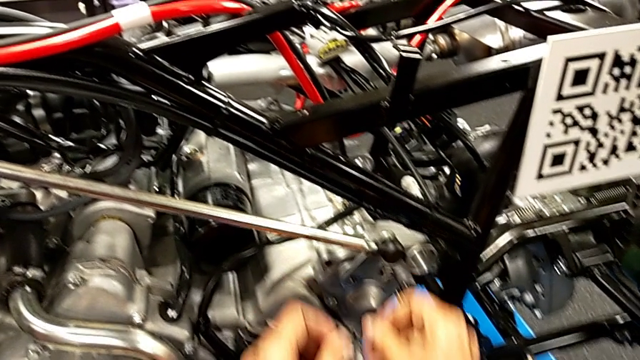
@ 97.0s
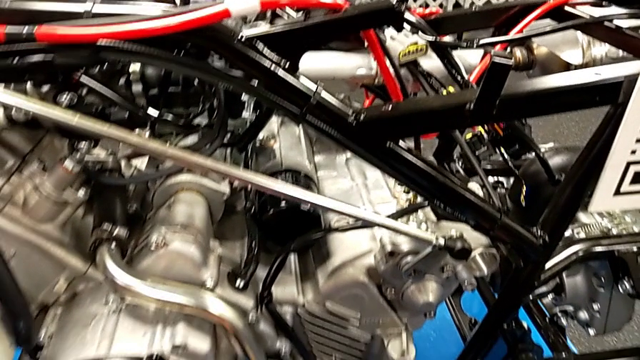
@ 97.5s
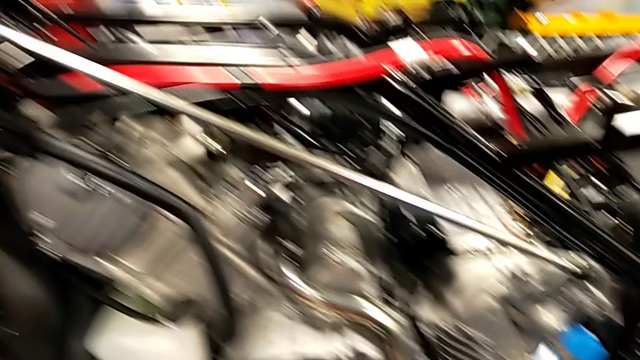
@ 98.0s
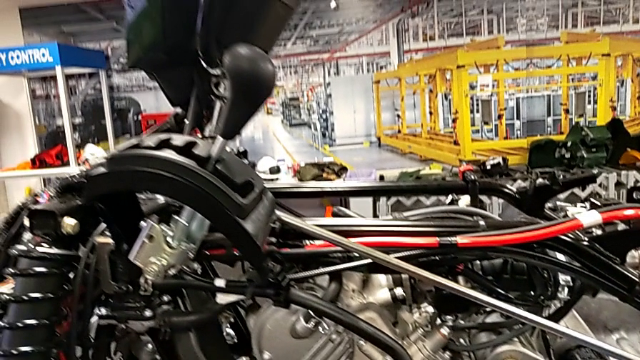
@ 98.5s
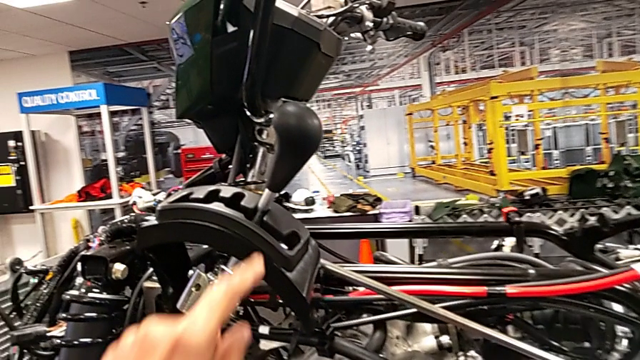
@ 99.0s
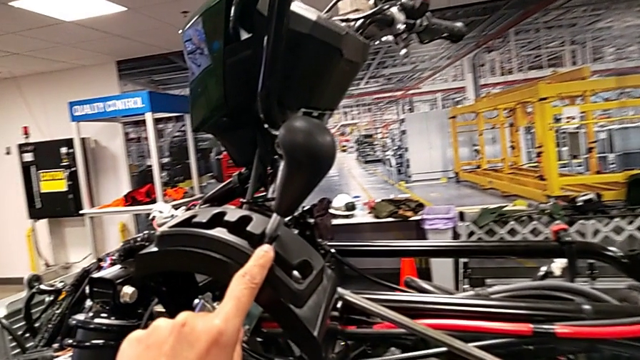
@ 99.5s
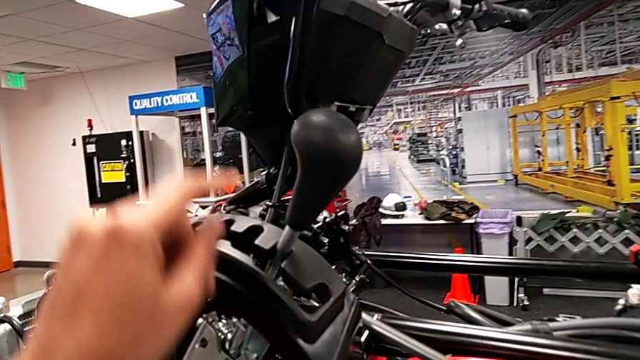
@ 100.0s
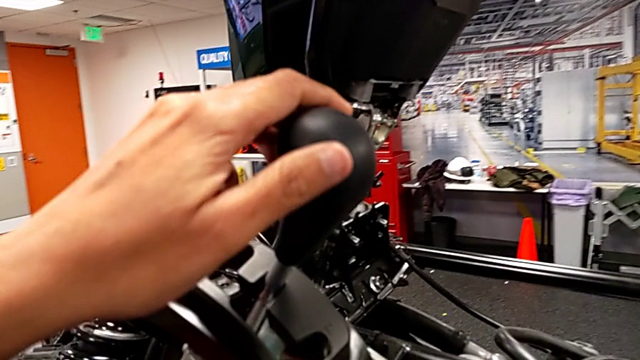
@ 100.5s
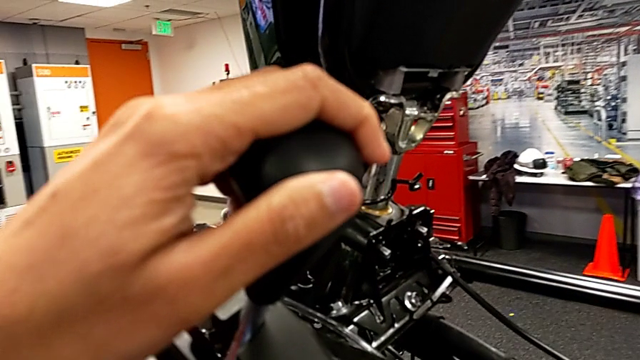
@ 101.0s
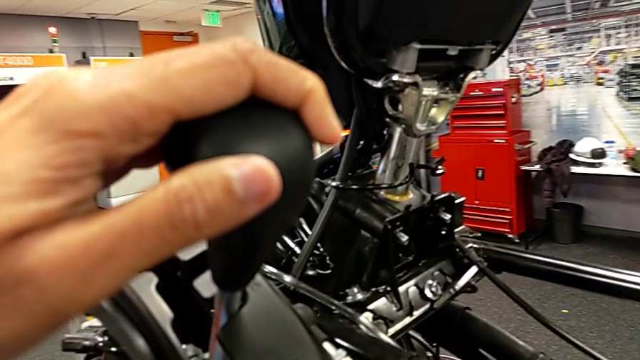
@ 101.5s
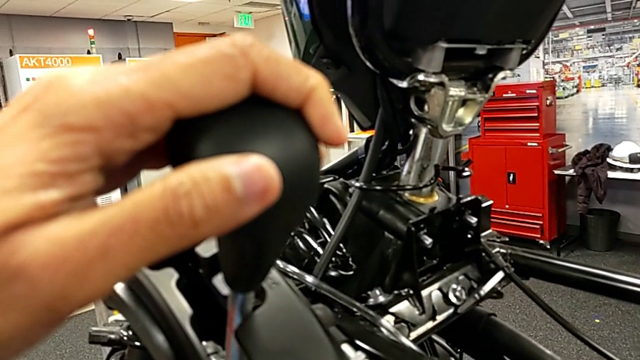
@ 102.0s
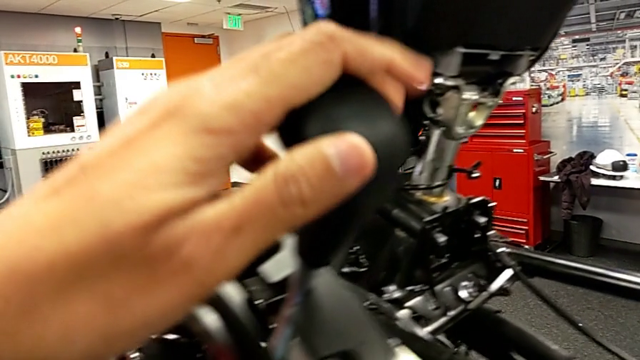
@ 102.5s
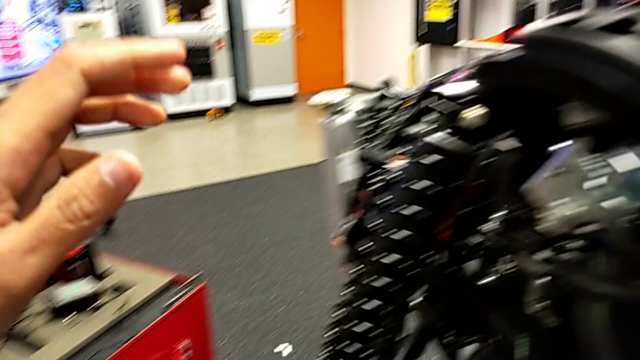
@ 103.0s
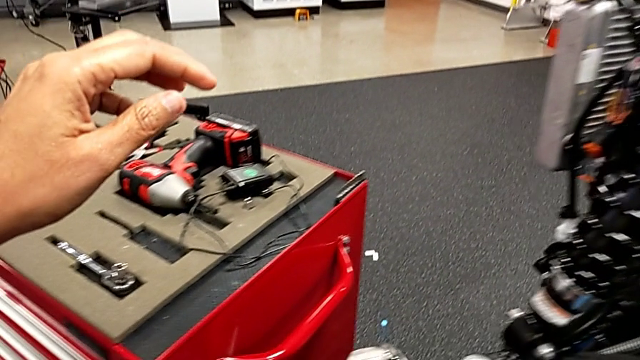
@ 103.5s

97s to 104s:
The camera wearer is attaching their arm to the peg. They wrongly grab the lever.

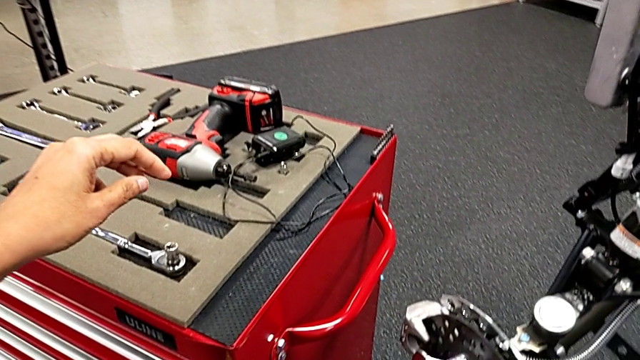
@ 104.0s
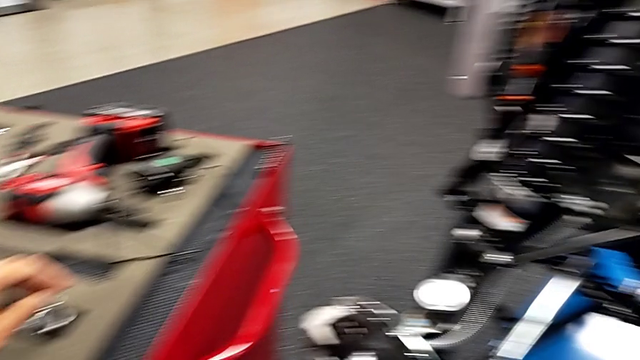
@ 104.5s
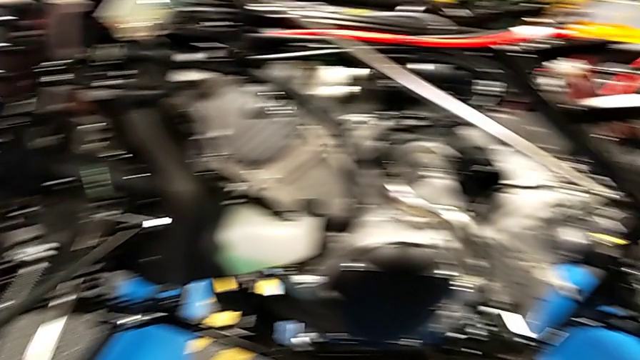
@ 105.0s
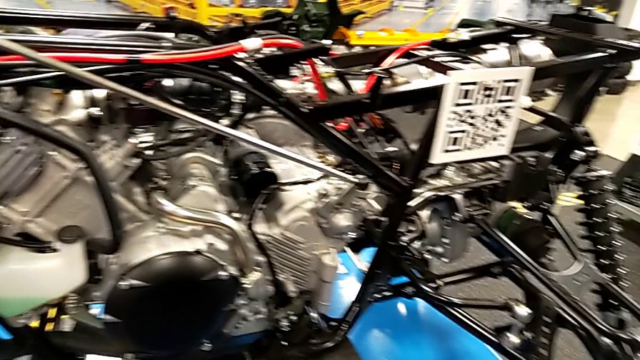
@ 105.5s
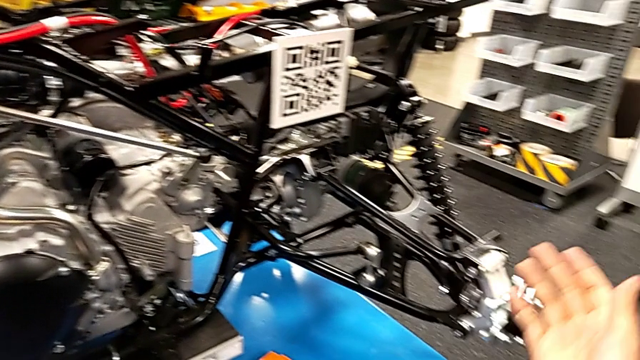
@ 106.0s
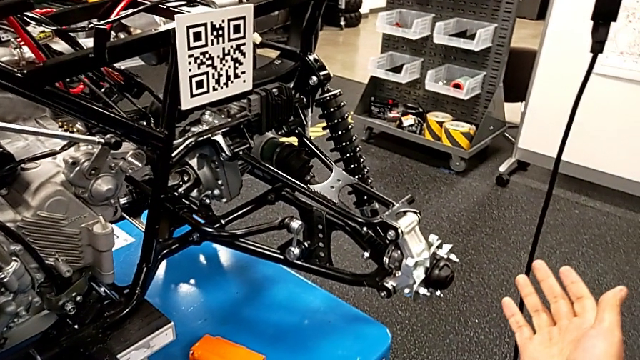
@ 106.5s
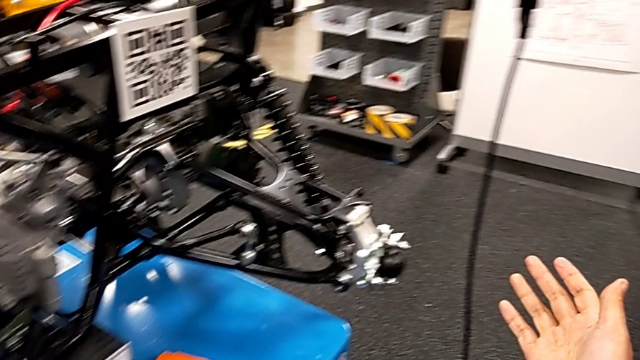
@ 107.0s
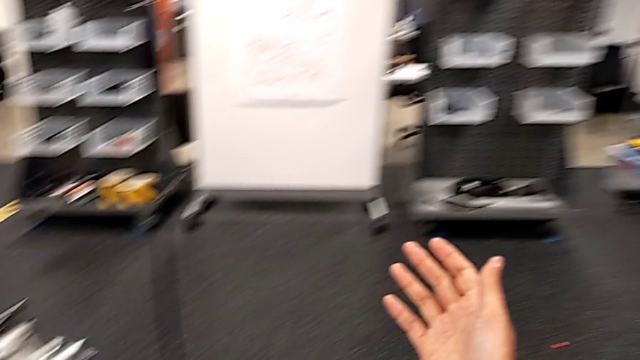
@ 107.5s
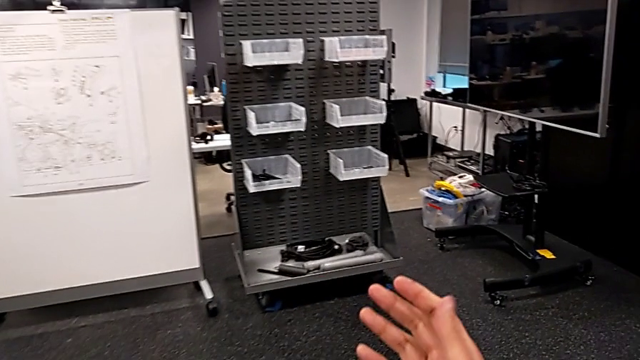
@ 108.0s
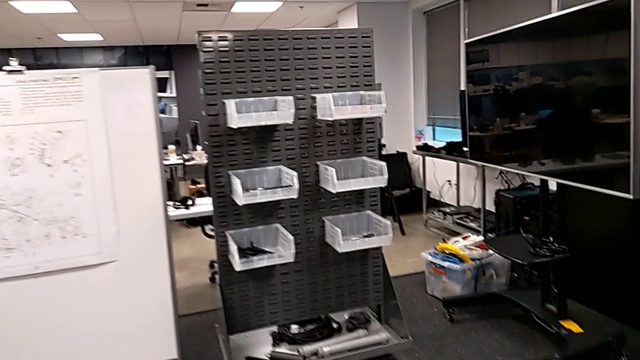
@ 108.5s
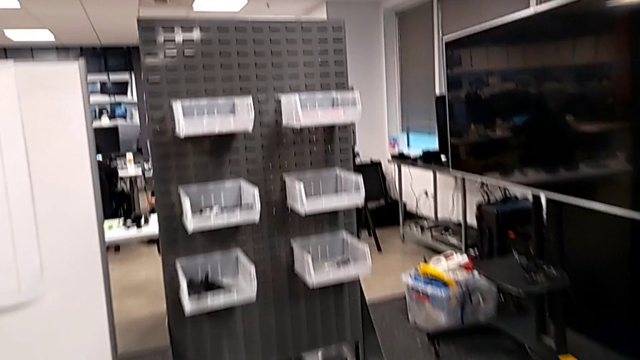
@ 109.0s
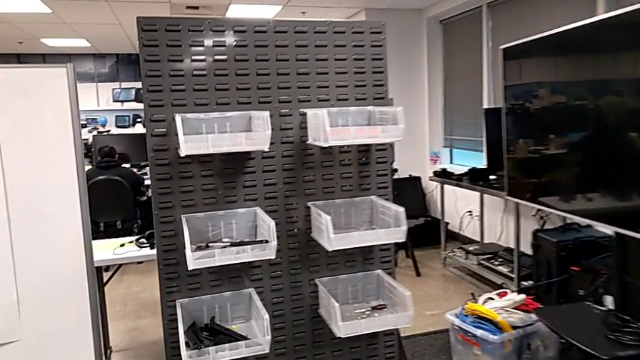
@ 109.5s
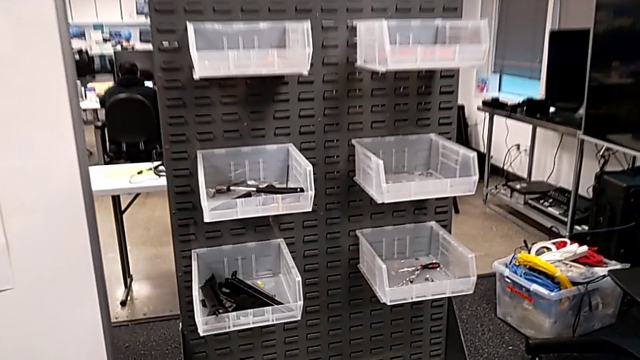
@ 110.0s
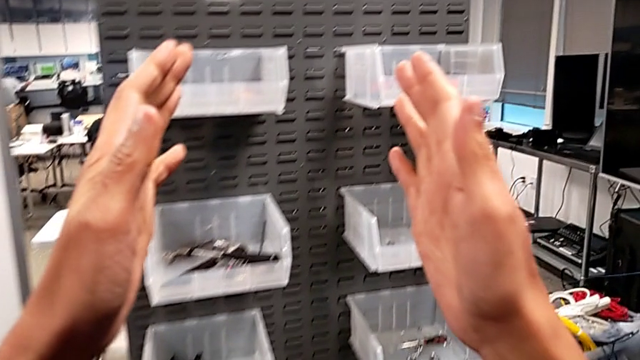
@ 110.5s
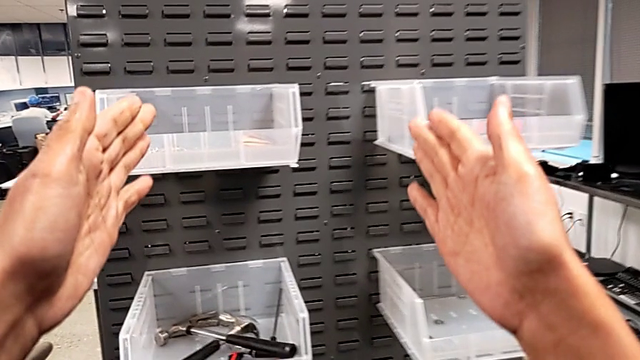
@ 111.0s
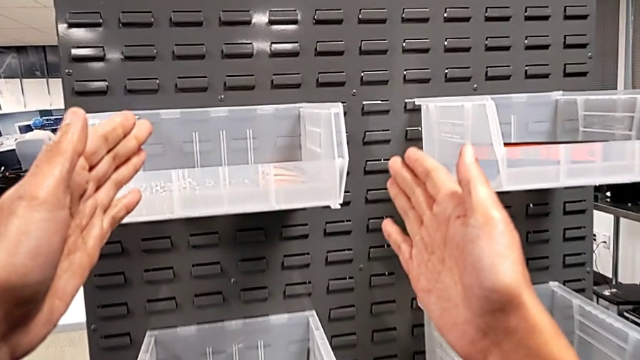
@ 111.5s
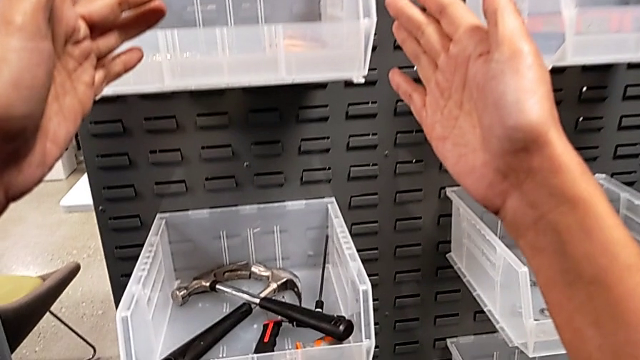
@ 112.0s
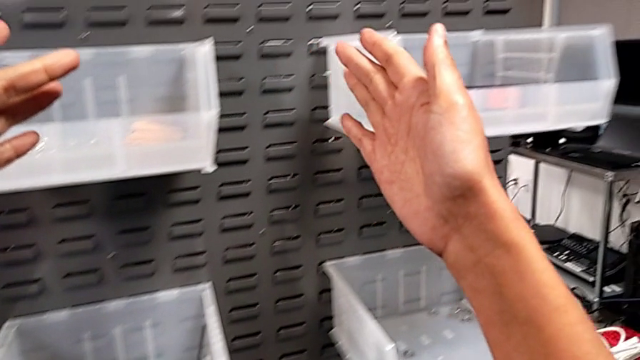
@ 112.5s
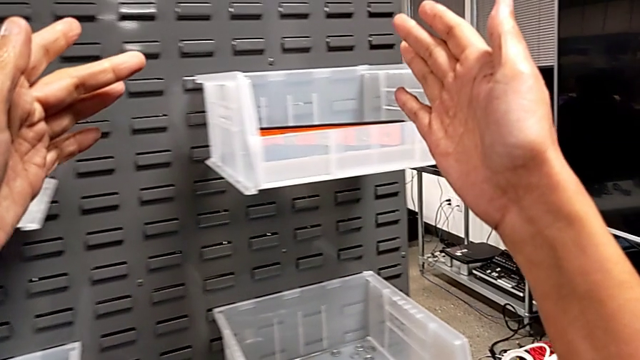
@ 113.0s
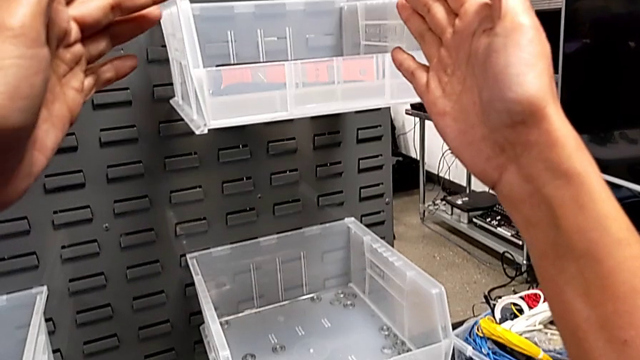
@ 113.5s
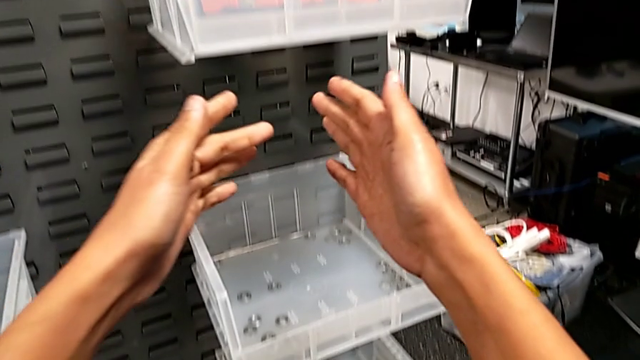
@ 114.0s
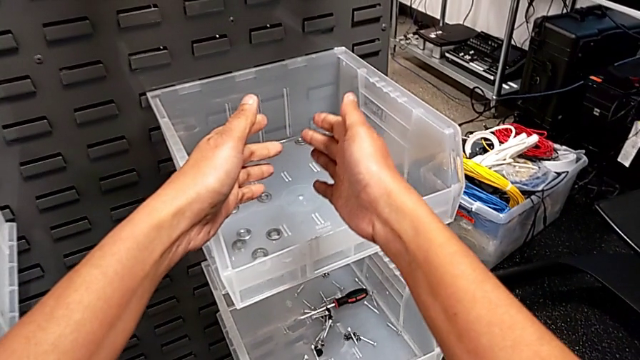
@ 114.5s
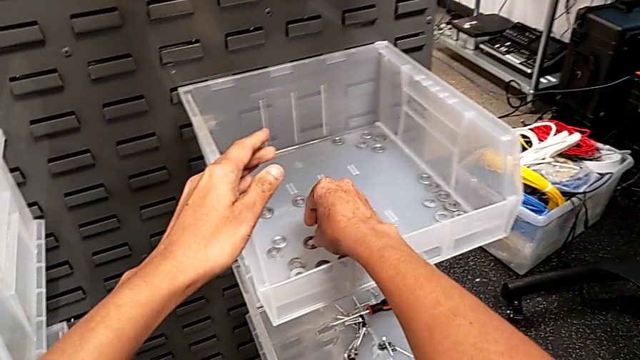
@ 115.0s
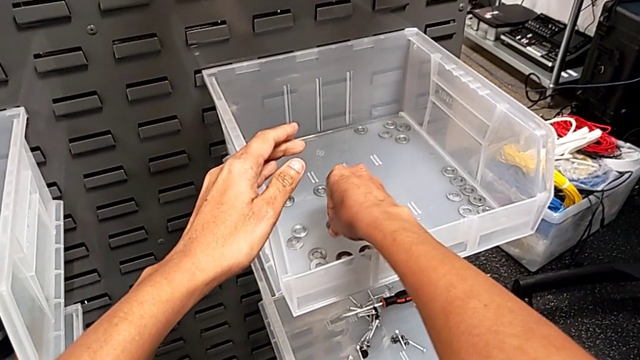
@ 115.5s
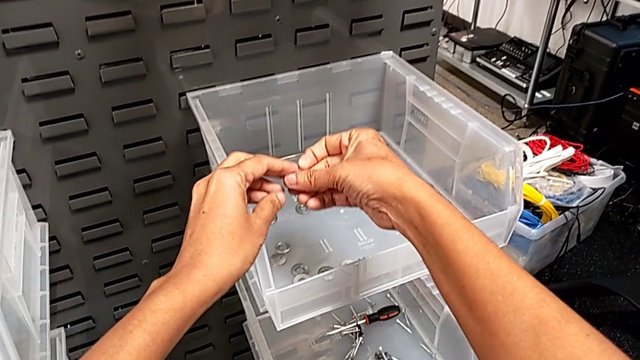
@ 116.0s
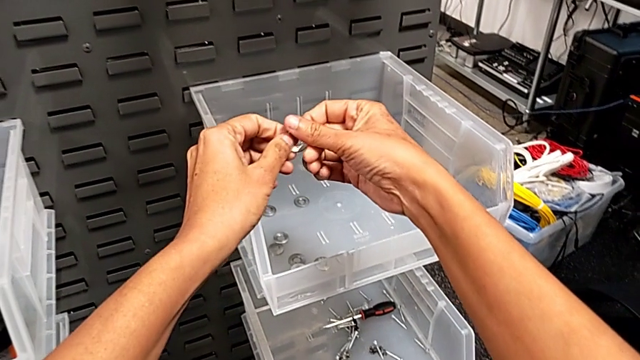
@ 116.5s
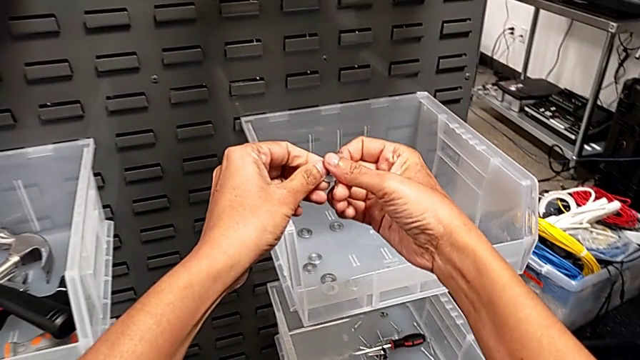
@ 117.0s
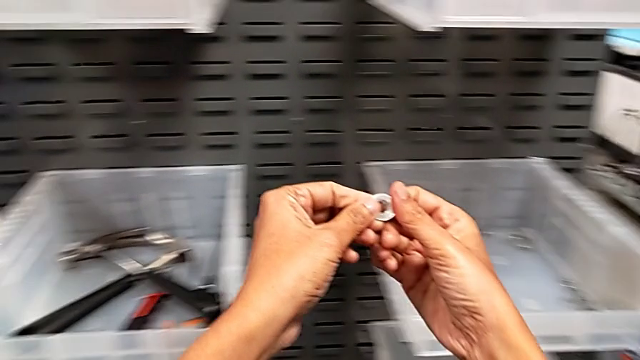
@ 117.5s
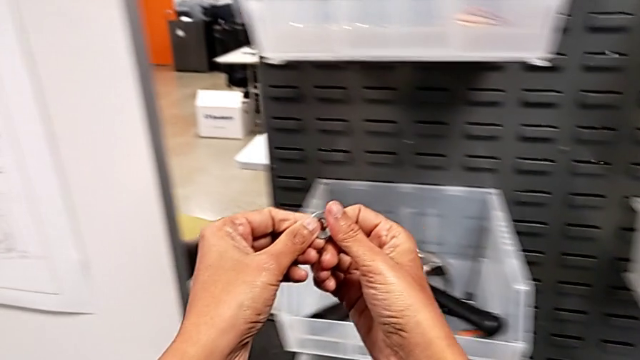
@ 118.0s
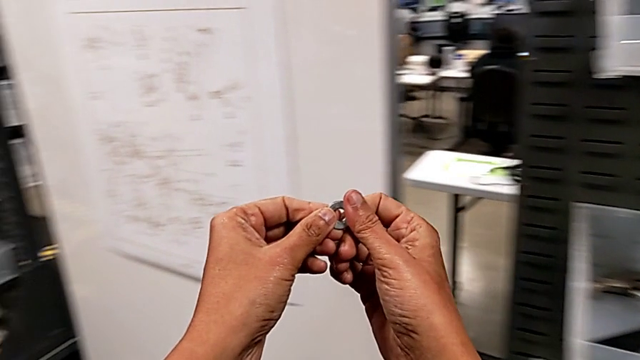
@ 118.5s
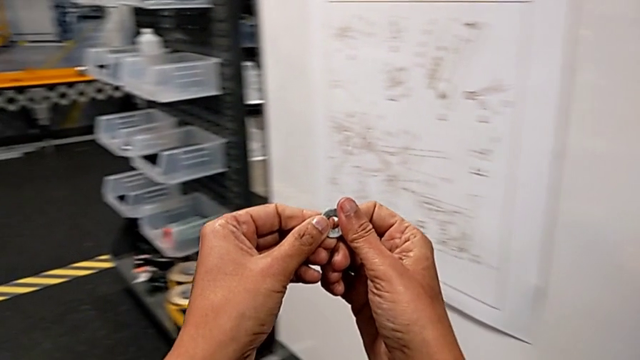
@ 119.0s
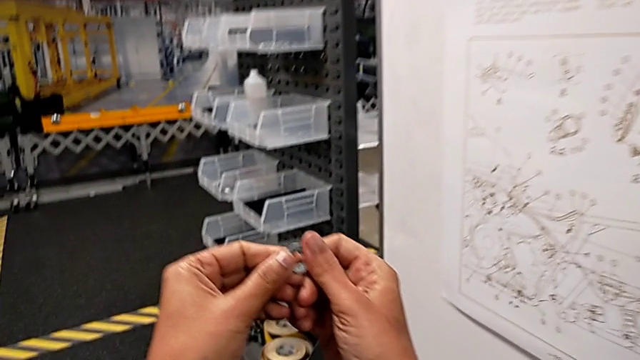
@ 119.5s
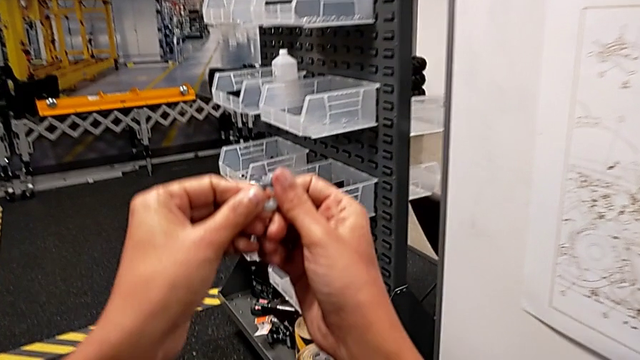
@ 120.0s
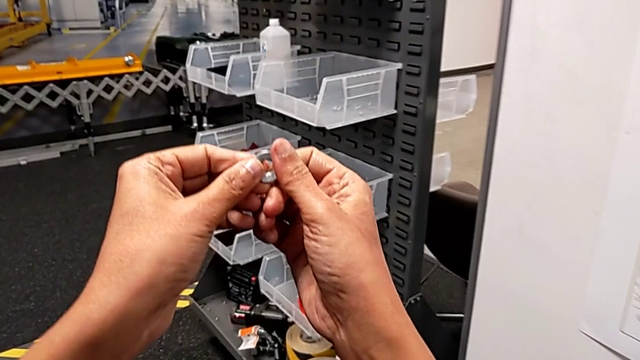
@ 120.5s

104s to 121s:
The camera wearer is grabbing a washer and a bolt. They grab the washer with the right hand and begin to hold it with the right hand.
